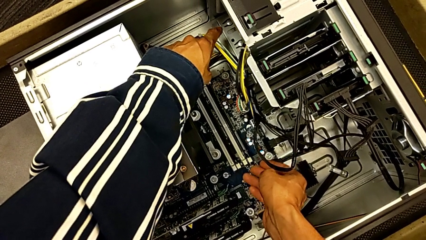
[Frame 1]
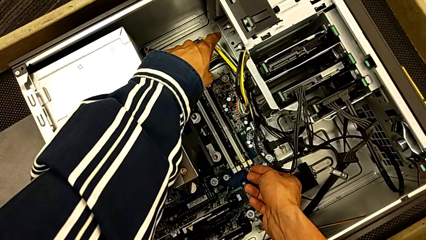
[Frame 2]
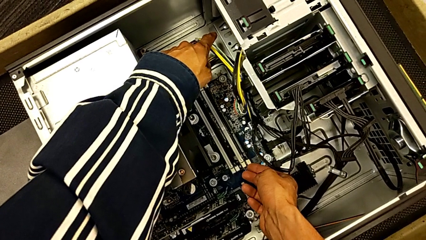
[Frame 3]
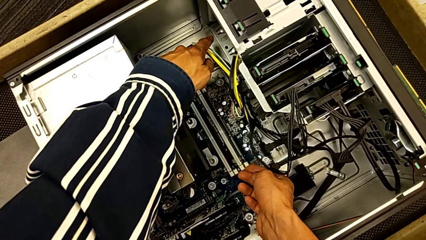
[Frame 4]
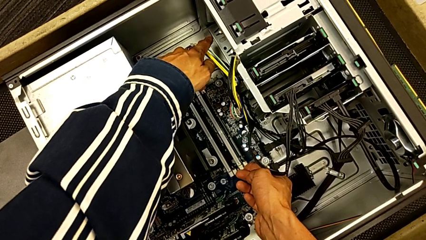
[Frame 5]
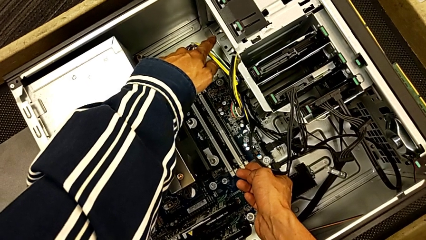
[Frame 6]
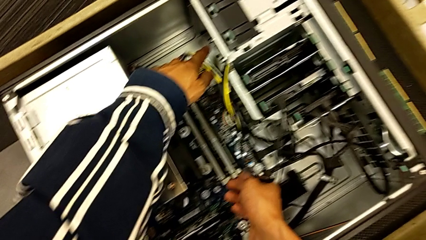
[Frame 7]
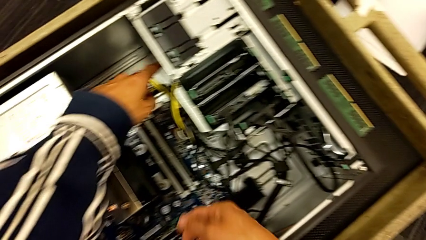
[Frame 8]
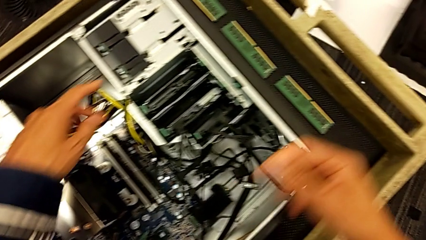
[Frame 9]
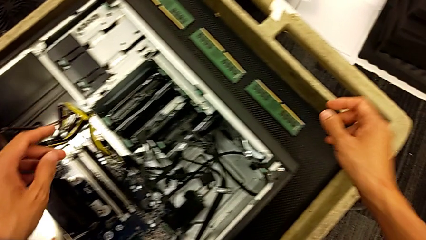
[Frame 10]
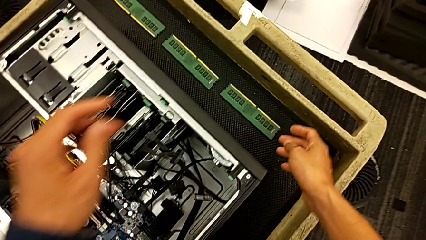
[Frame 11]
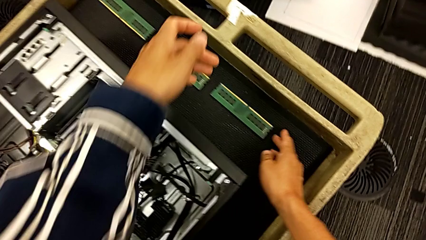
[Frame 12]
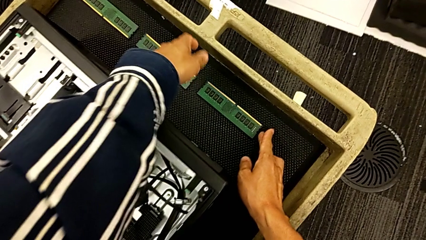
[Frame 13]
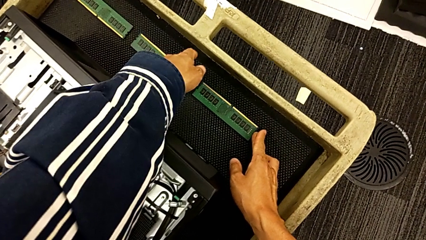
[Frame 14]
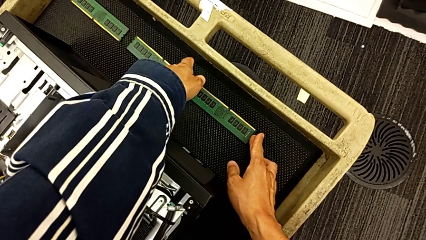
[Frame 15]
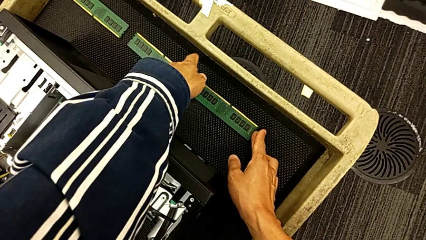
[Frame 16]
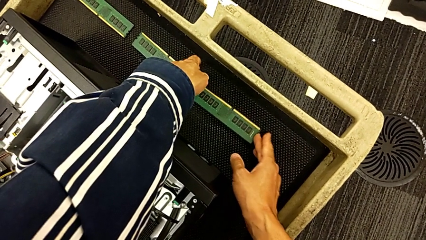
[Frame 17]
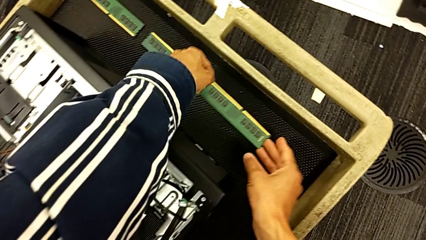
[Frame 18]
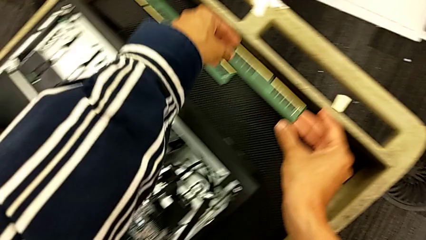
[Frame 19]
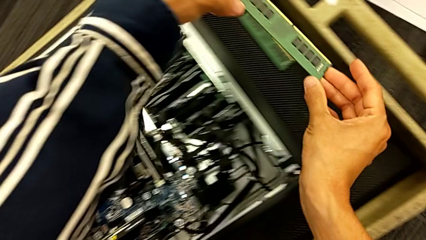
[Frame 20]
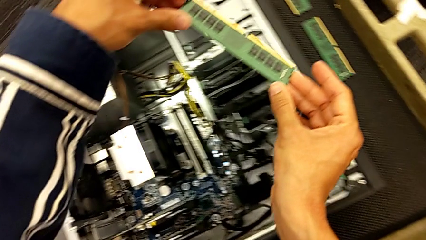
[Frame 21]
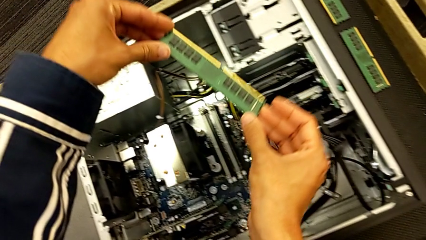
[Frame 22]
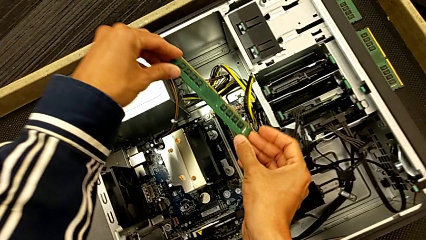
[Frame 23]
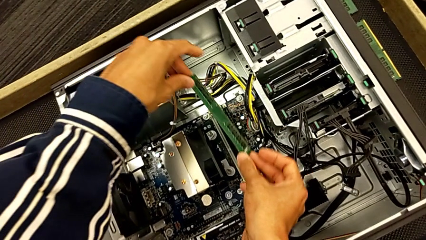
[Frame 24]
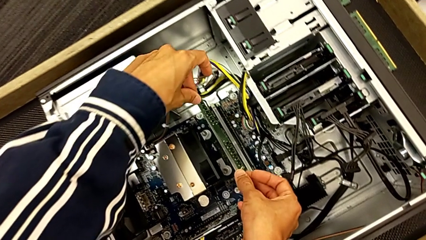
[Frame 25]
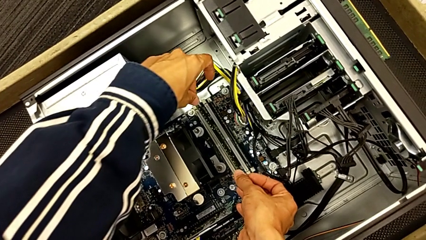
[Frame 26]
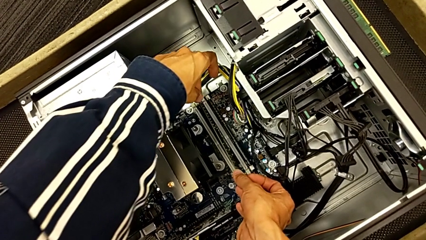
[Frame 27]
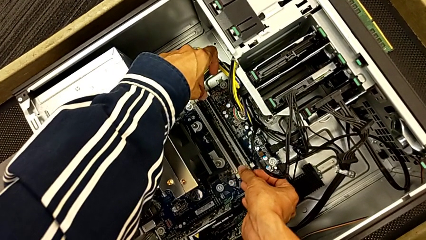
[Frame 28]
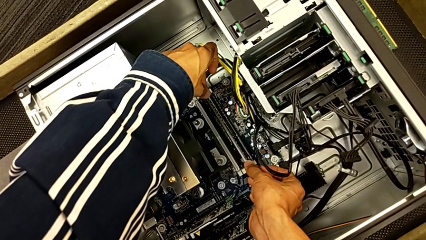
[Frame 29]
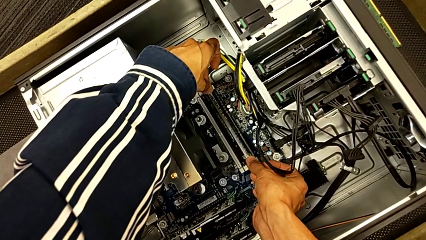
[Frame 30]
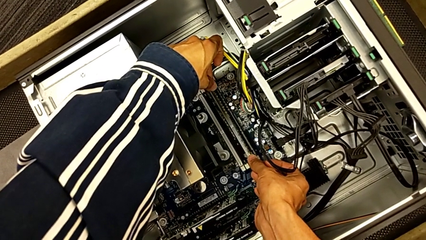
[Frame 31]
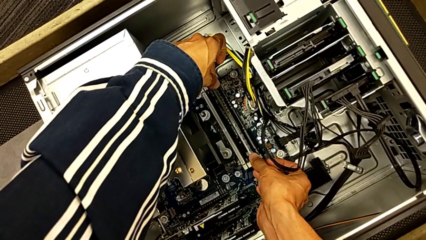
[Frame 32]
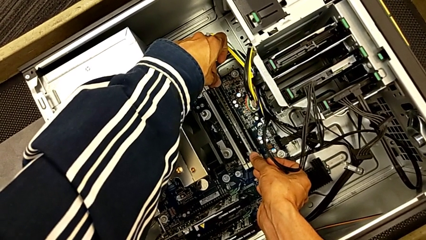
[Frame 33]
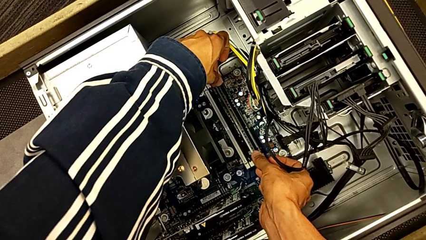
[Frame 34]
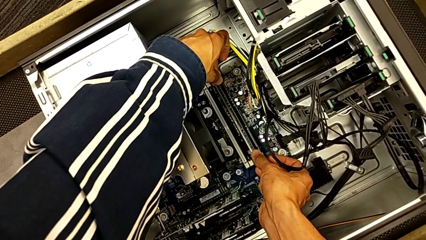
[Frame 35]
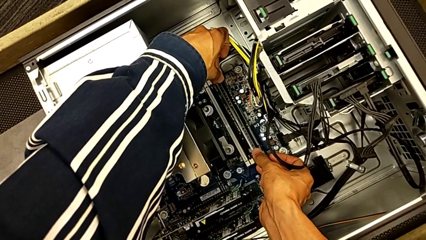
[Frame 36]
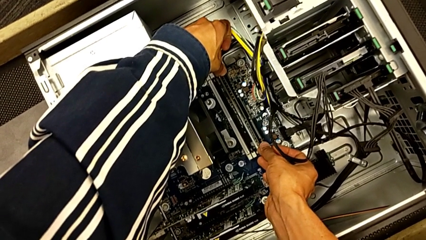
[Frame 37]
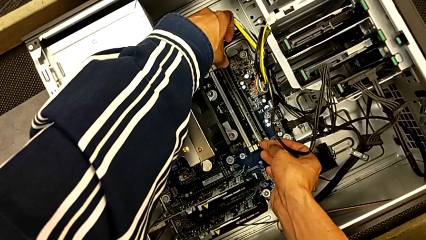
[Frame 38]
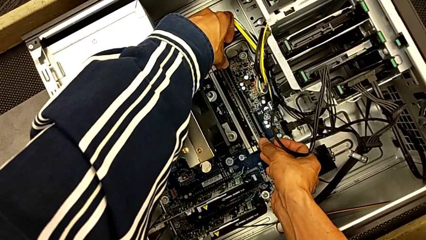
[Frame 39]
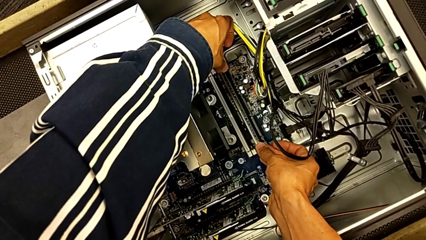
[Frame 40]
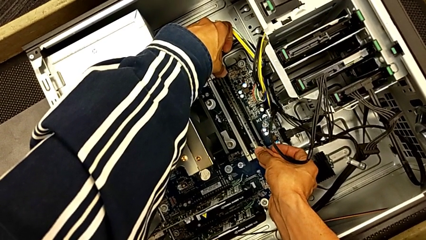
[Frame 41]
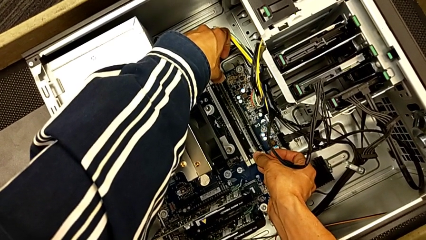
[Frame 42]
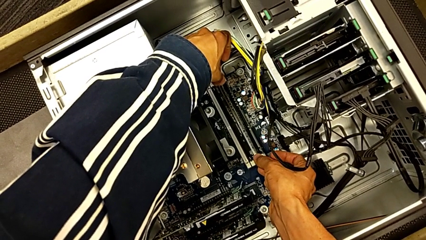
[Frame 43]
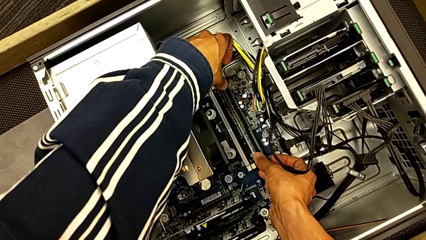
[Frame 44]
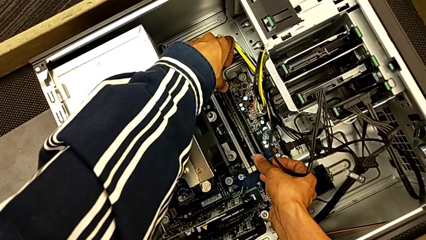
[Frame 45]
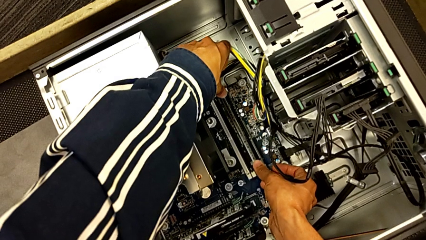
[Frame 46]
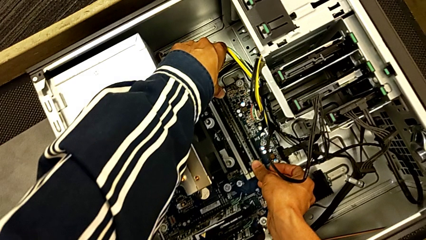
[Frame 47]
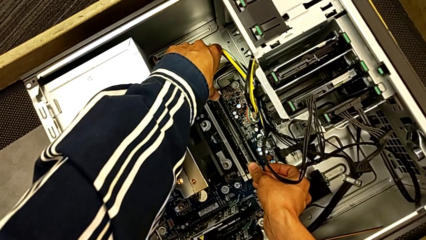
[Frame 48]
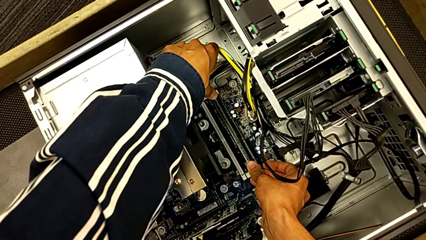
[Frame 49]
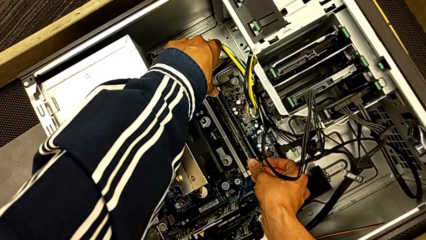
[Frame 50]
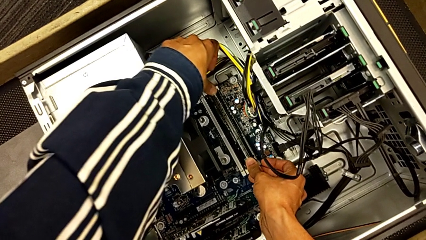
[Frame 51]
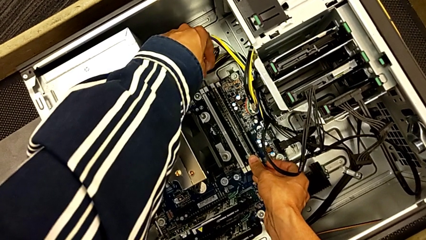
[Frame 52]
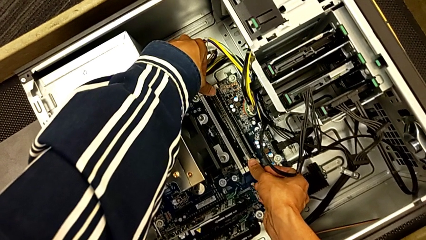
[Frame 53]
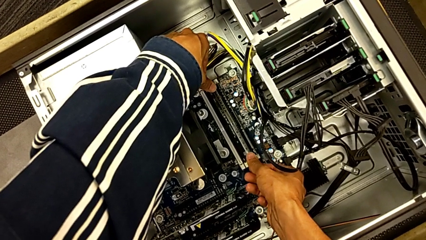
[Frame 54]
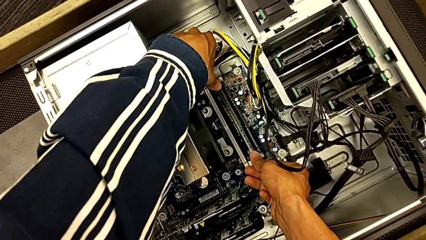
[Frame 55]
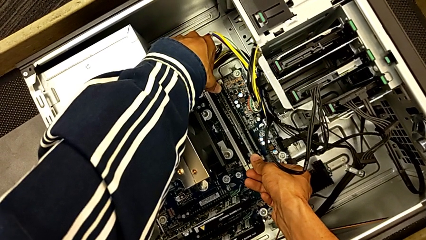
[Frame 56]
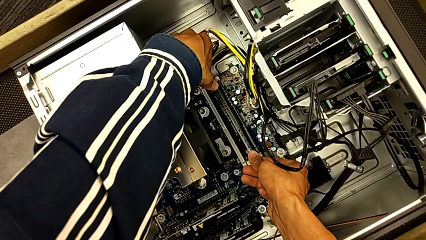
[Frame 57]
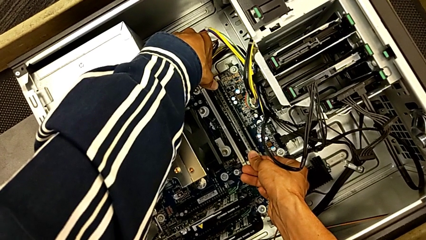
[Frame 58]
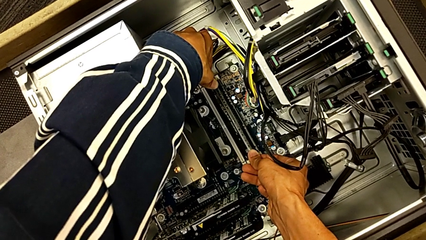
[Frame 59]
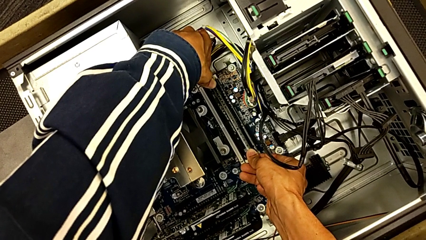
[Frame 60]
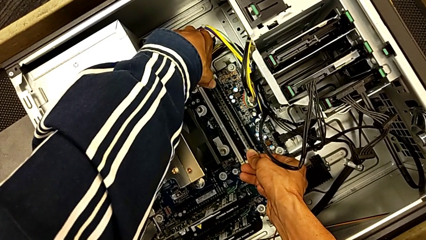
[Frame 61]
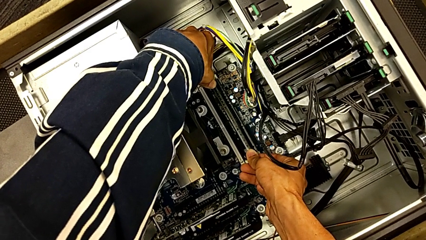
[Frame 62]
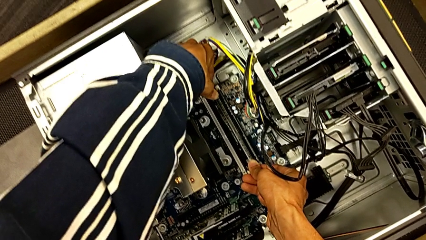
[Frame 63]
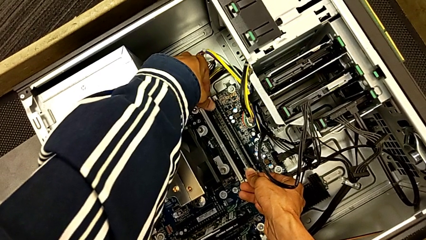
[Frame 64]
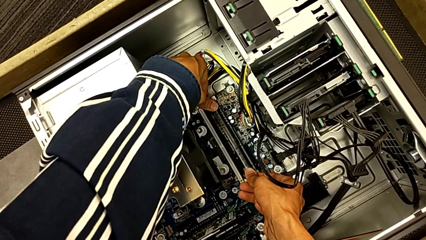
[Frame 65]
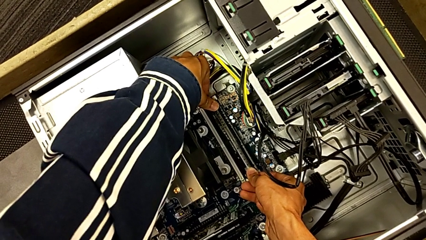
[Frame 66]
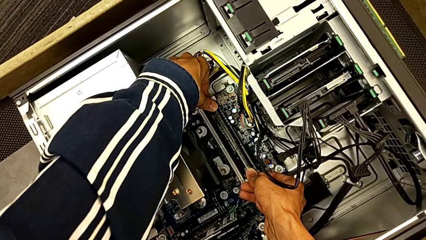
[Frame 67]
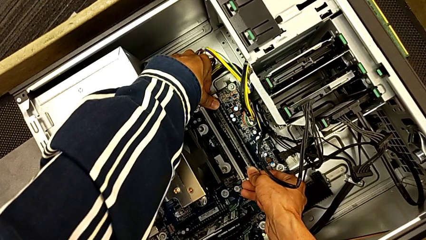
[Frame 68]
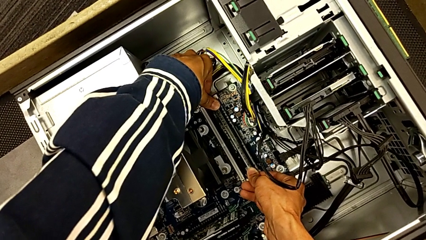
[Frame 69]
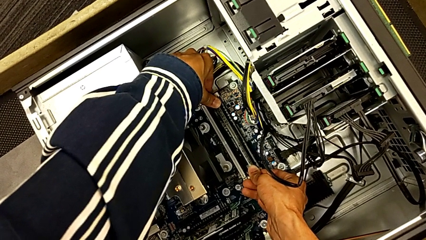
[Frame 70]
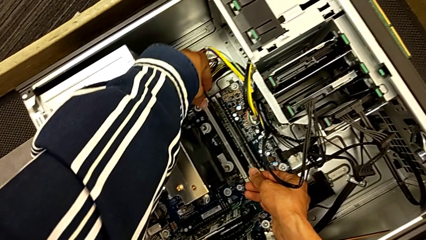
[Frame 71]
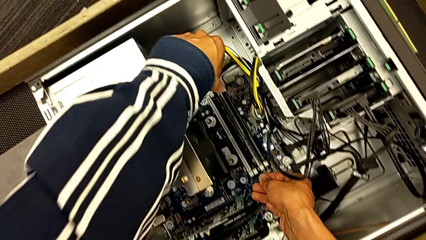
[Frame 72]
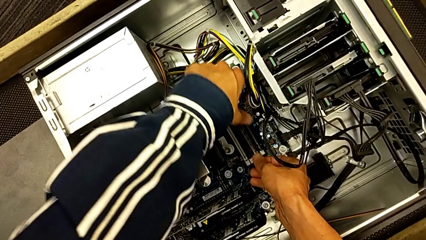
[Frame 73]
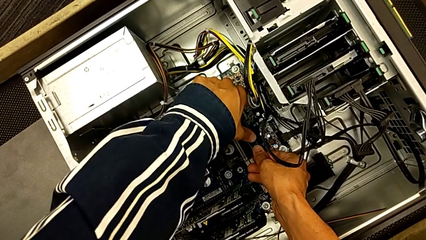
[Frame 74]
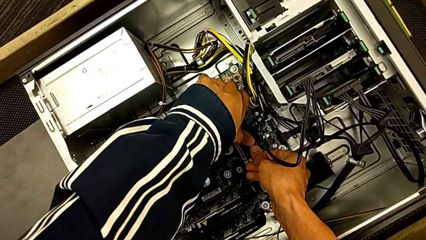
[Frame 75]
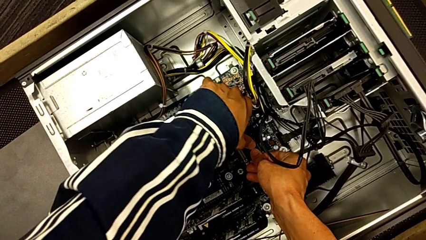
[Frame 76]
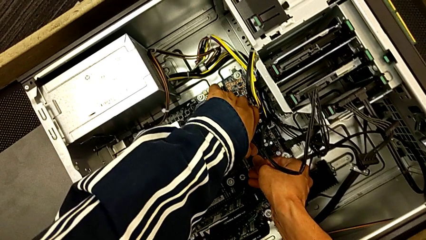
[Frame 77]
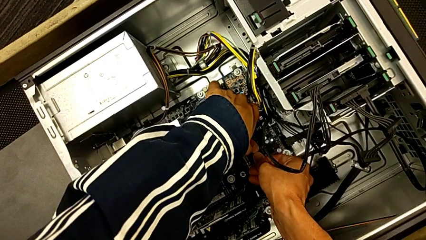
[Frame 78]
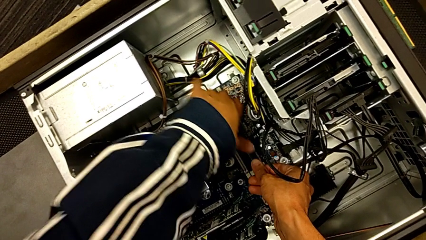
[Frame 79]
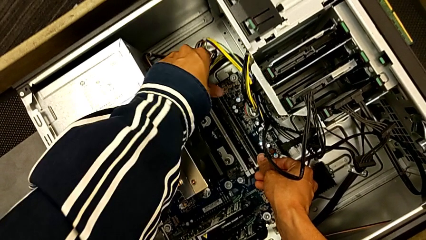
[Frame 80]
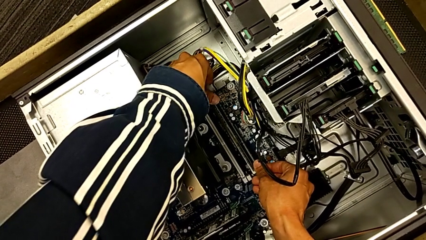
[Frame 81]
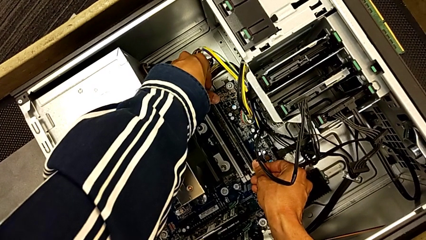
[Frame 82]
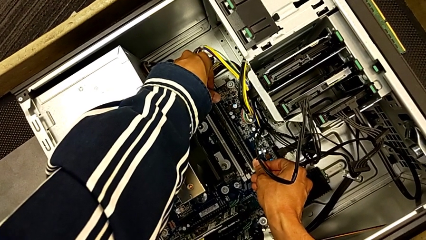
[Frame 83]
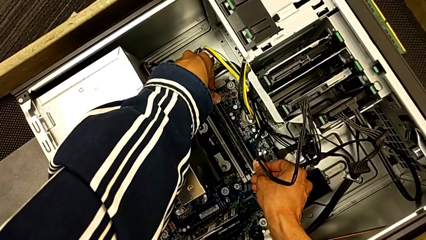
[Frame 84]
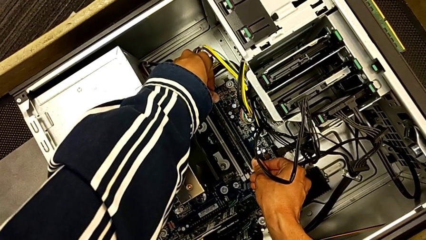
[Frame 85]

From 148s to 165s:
The camera wearer is inserting the RAM back into the computer tower. They push the fourth RAM tab, grab the third RAM and insert it.
